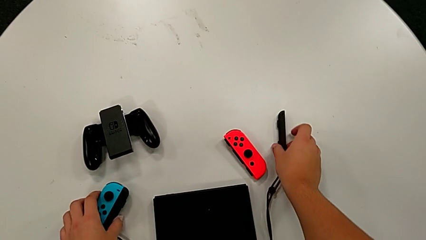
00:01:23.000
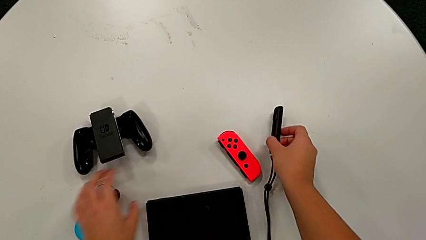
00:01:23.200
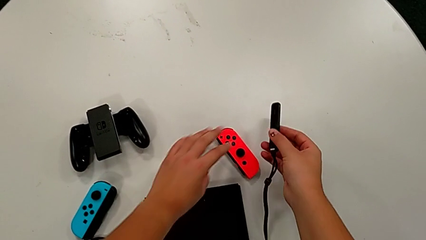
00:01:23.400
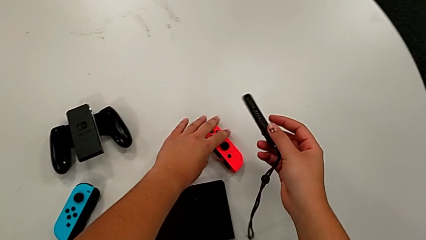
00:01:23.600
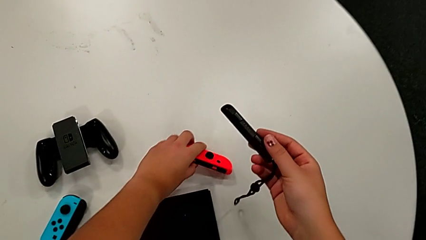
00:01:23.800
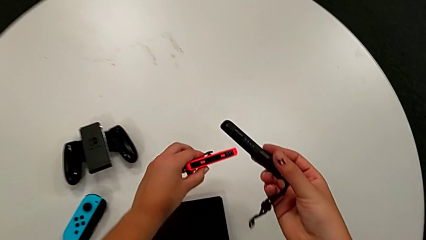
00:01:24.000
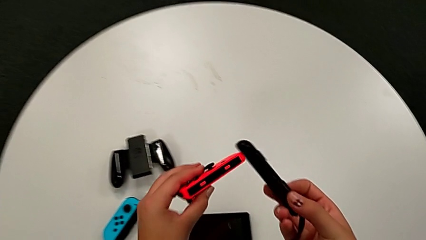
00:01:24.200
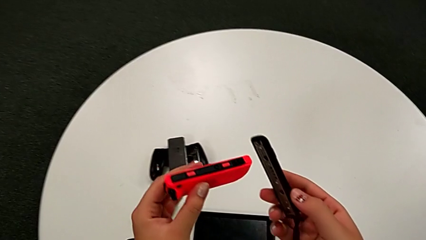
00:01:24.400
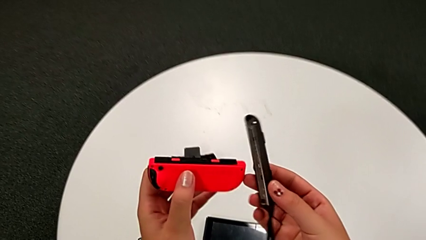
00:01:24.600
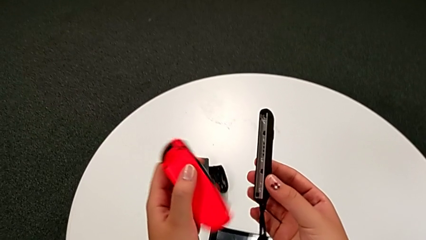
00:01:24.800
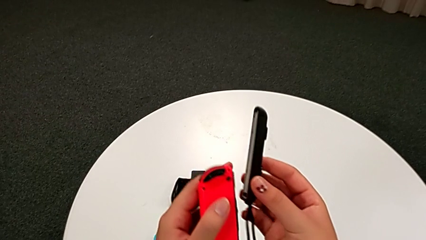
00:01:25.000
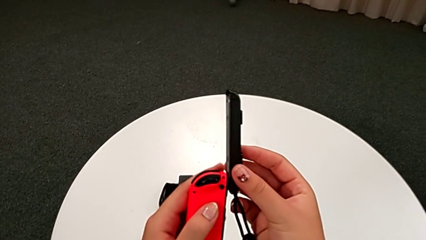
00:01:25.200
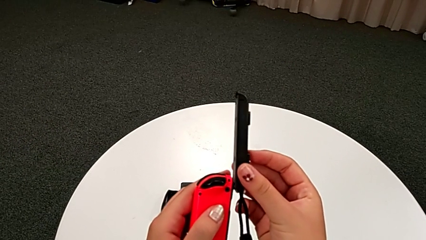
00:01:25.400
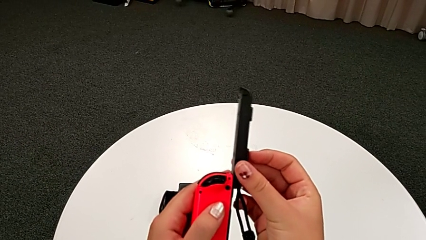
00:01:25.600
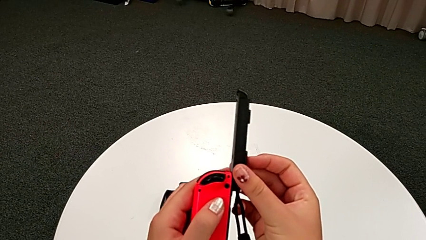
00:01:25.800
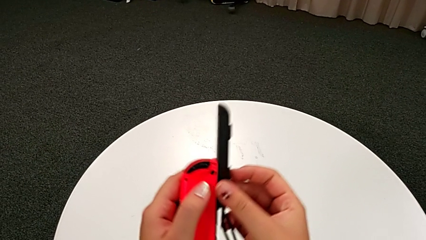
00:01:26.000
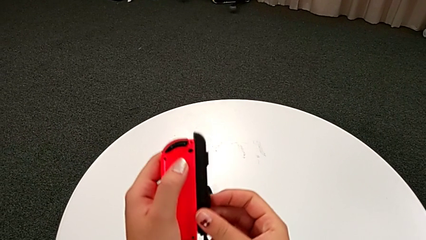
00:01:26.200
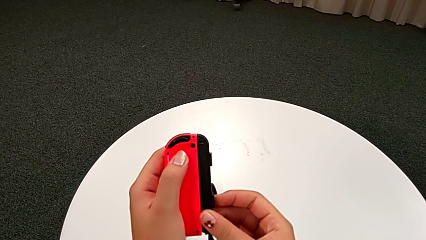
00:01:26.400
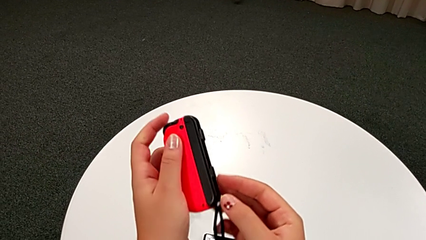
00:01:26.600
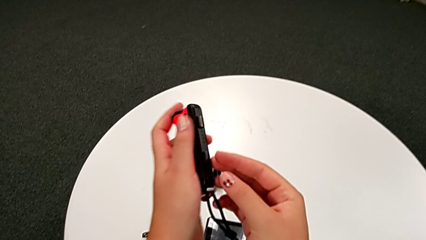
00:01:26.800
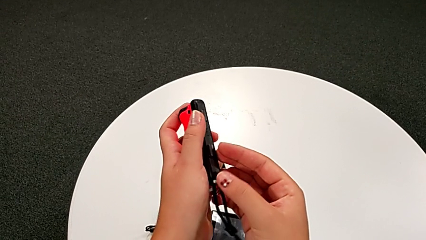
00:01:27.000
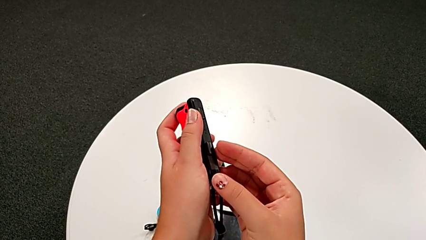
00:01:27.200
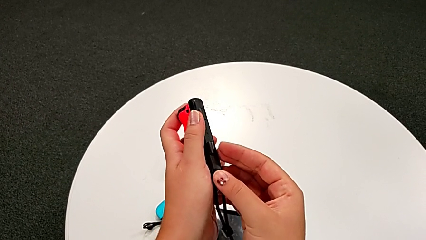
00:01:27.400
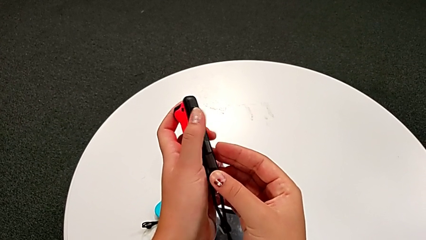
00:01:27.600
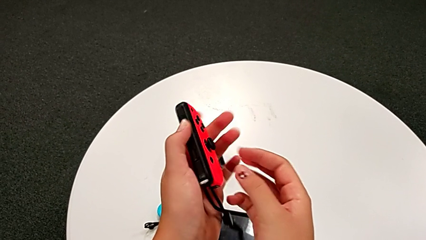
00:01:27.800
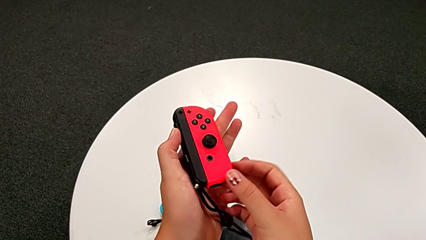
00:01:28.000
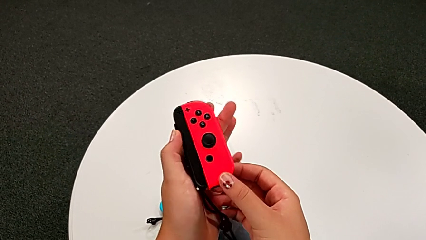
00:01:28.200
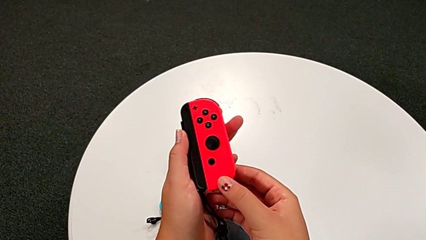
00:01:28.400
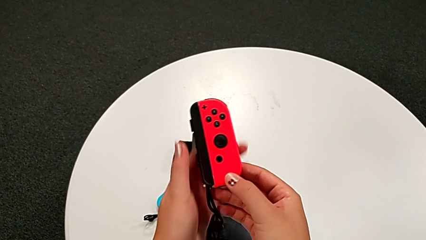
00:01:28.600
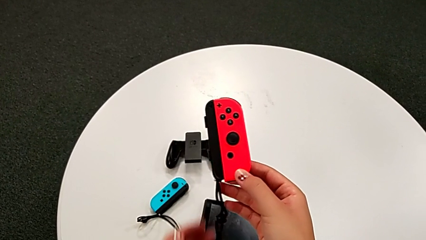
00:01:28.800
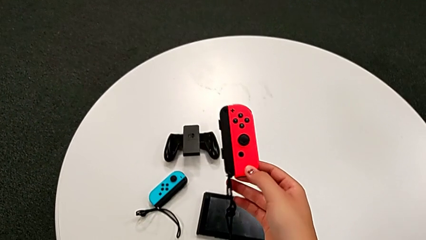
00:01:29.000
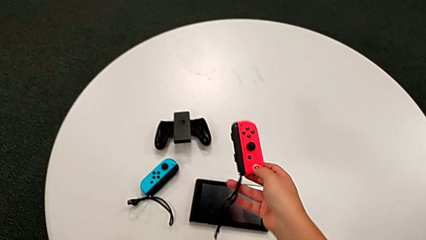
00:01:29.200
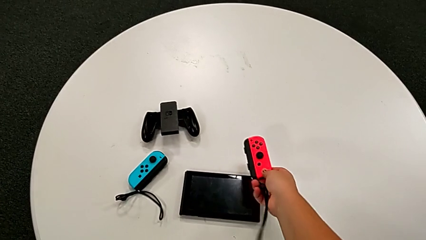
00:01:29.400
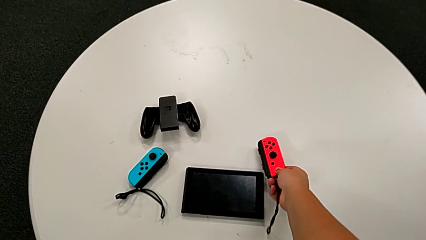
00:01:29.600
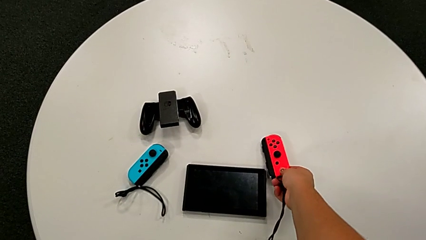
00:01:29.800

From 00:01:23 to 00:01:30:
The camera wearer is assembling the Joy-Con straps into Joy-Con controllers. They grab the Joy-Con controller, assemble it and place it.

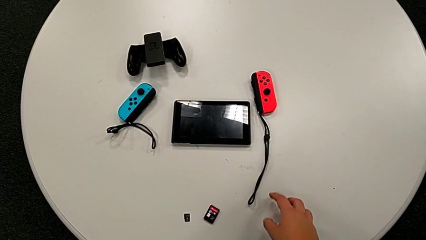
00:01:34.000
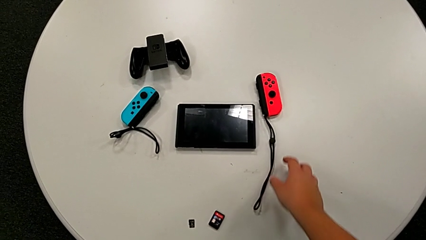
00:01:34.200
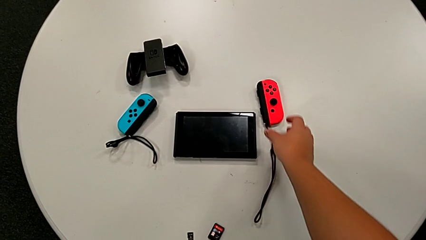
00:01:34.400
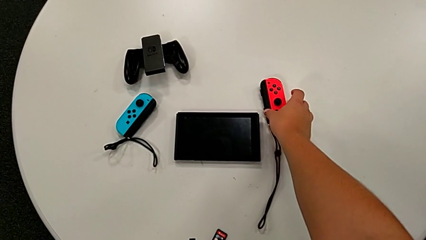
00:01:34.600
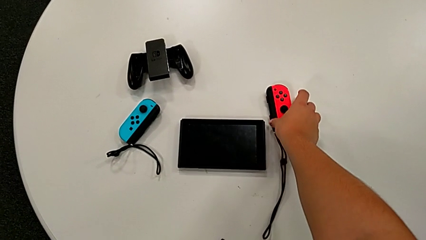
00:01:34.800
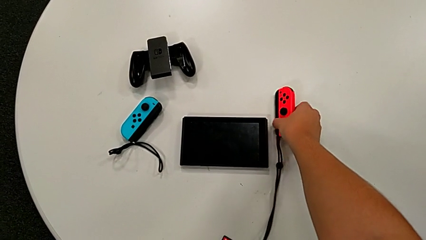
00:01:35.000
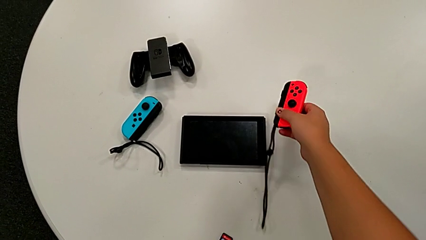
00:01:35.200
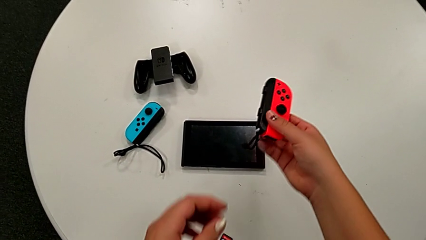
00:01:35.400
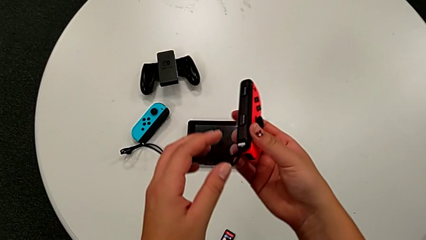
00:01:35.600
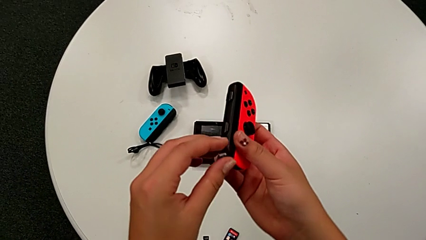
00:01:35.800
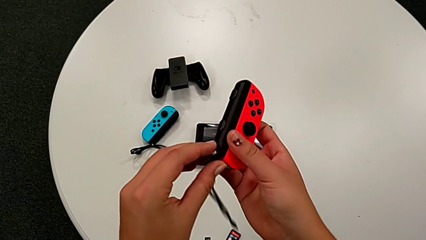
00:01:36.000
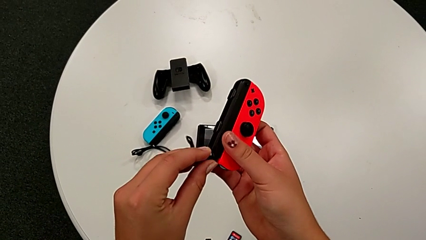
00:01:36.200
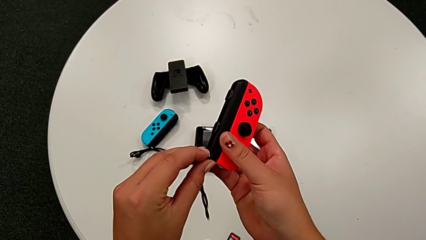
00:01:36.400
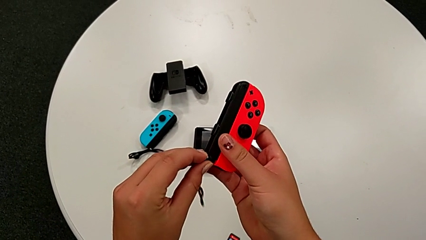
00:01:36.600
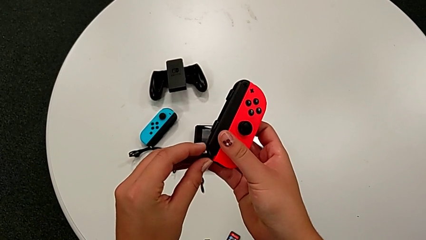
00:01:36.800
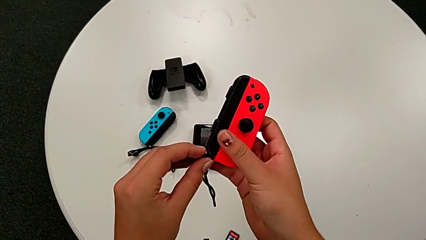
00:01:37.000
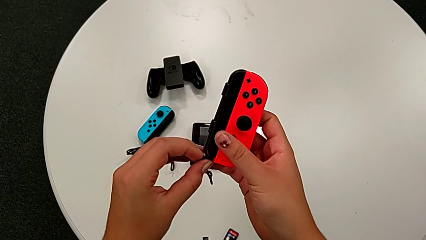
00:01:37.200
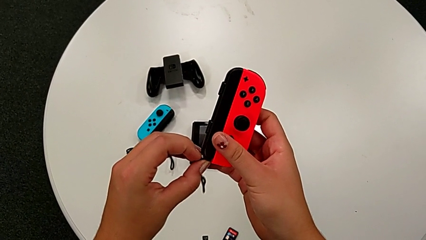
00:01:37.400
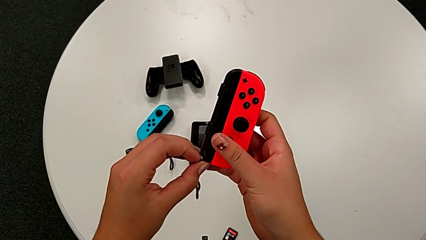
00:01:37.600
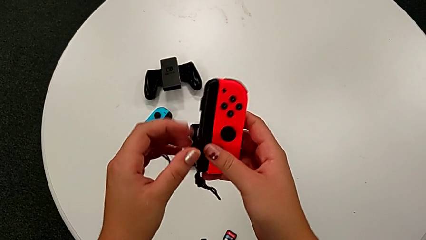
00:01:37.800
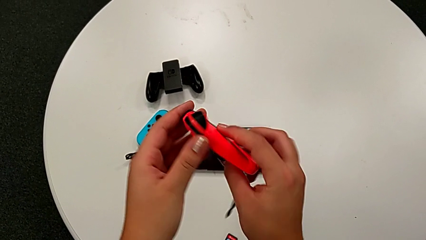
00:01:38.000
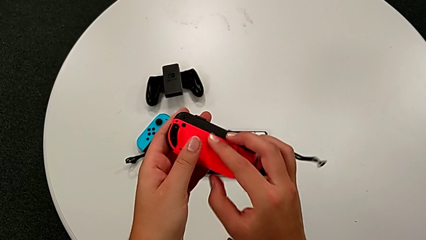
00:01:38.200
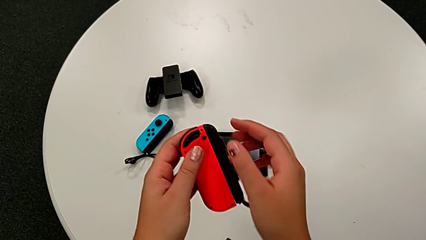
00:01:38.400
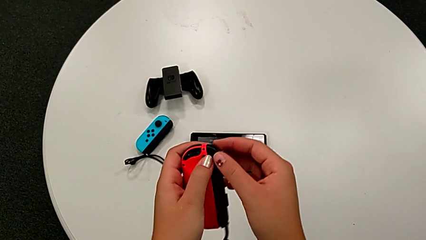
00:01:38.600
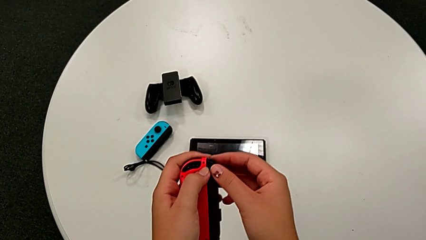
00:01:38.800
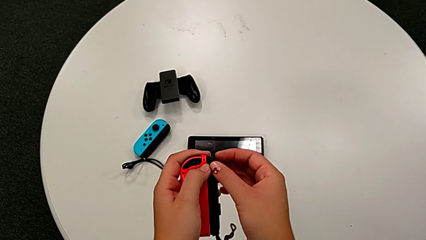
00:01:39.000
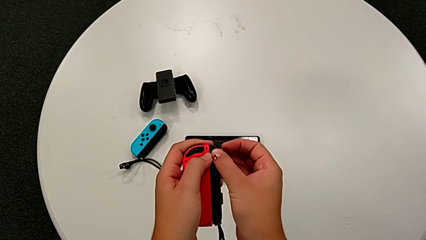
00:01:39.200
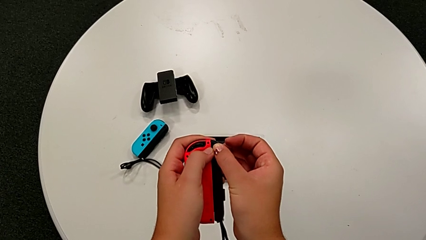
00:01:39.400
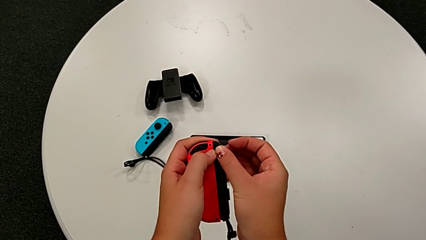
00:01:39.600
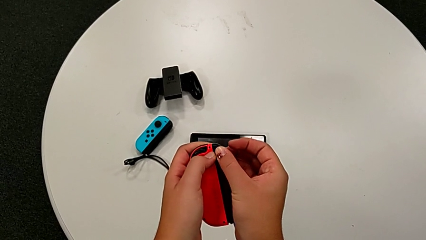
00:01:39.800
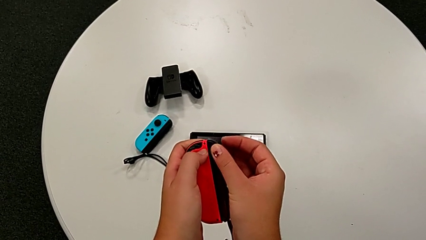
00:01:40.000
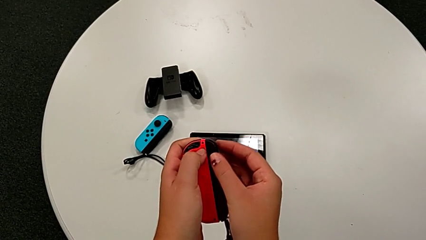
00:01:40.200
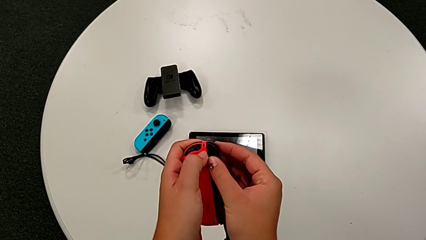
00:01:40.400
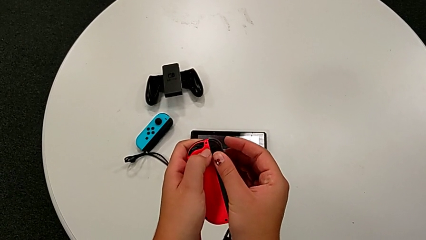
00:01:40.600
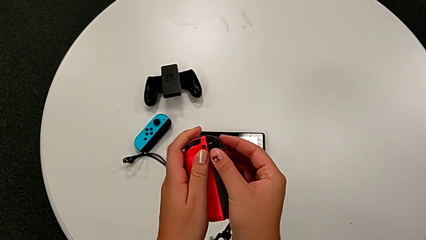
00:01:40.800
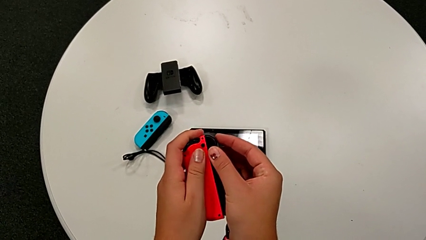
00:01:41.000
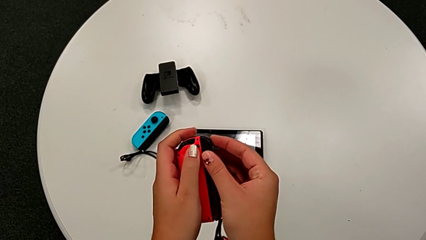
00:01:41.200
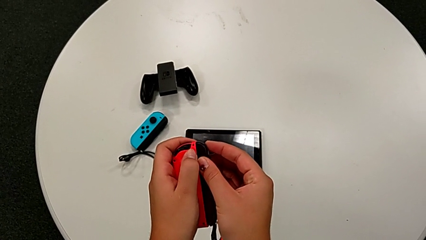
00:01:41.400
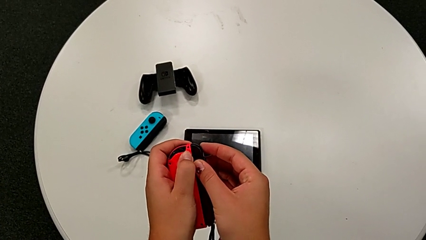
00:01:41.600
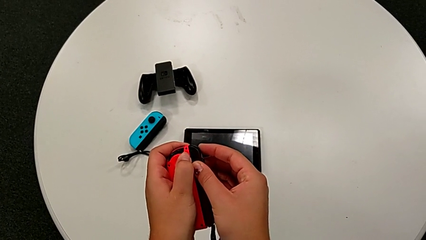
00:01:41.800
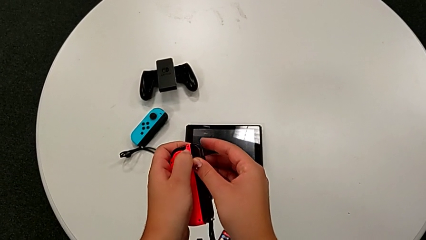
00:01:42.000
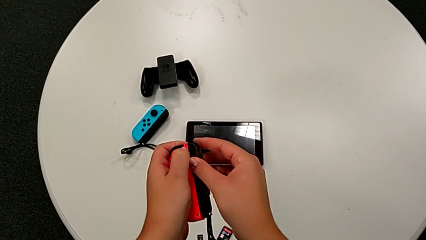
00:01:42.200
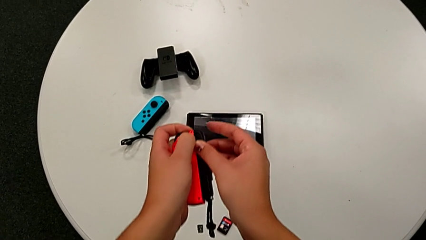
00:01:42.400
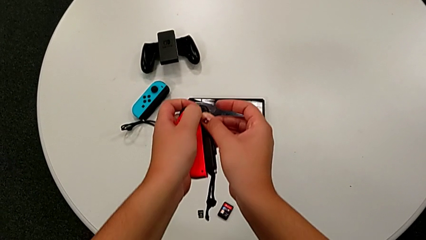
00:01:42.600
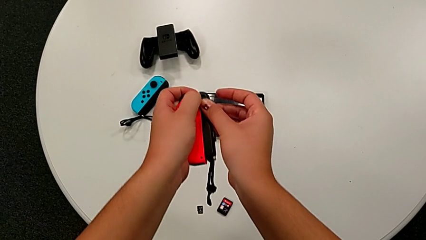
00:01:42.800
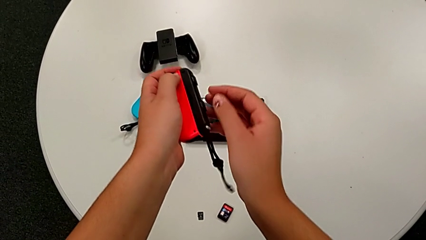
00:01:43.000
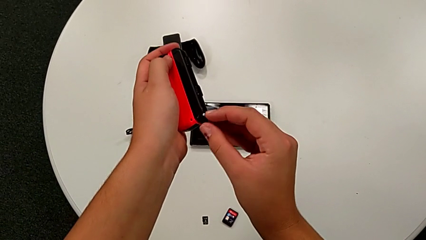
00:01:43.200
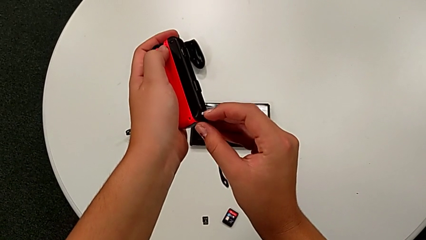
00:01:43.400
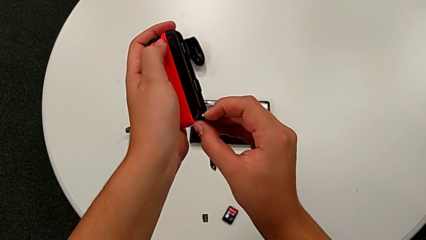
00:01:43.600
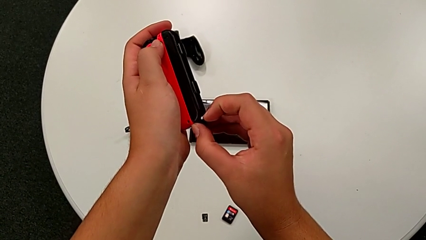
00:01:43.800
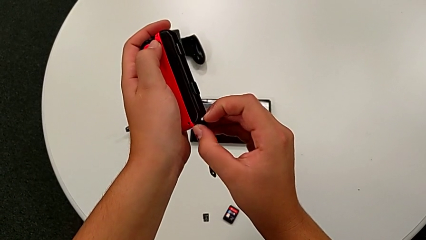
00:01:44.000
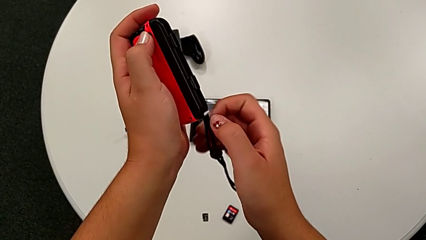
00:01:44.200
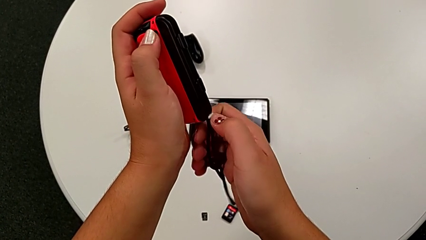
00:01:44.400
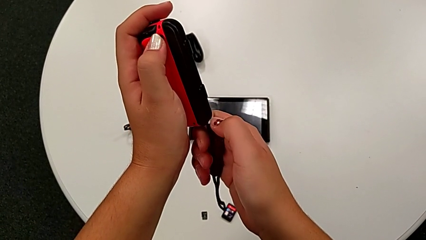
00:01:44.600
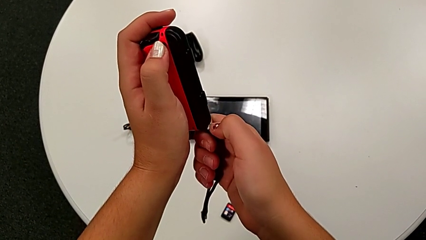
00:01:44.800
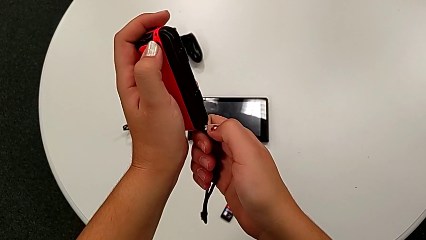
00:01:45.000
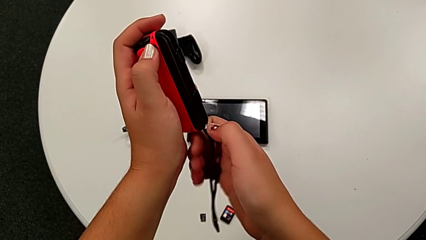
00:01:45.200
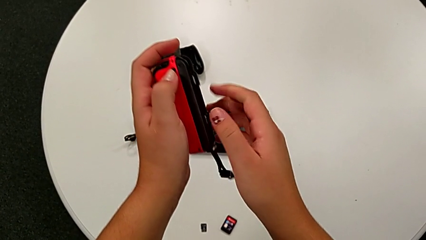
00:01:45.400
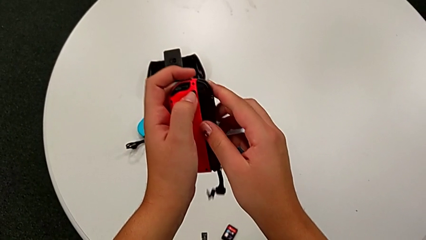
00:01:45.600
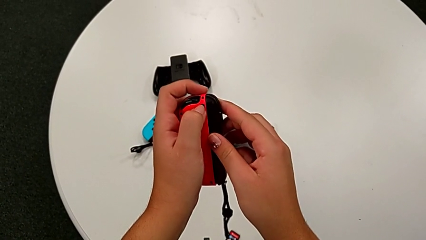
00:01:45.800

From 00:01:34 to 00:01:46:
The camera wearer is exchanging the individual Joy-Con controllers for the handheld grip mode. They grab the Joy-Con controller and begin to disassemble it.
